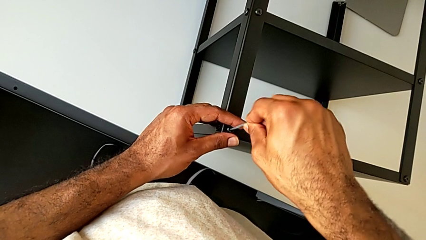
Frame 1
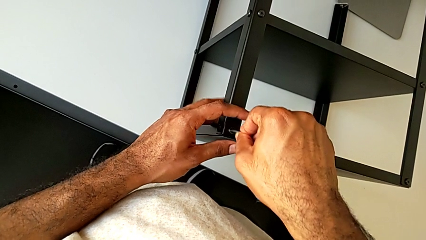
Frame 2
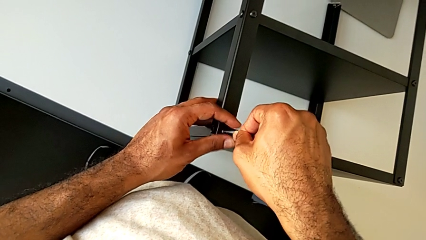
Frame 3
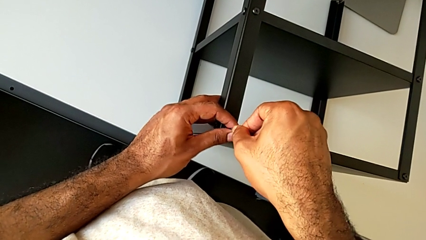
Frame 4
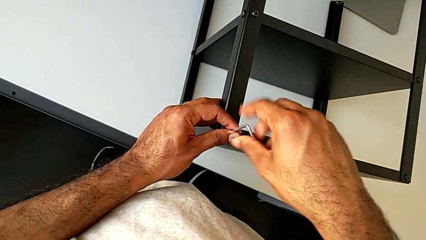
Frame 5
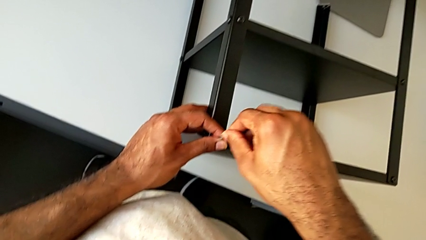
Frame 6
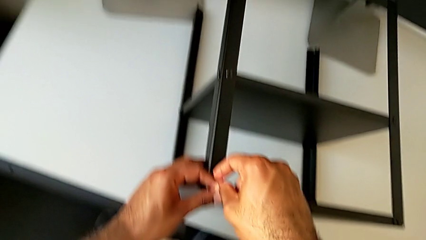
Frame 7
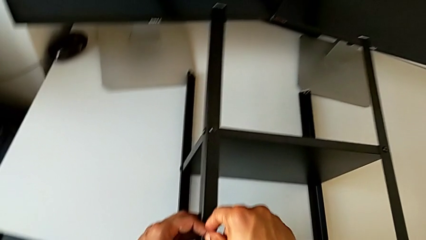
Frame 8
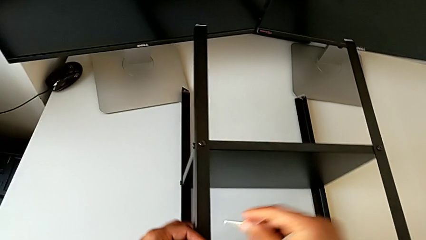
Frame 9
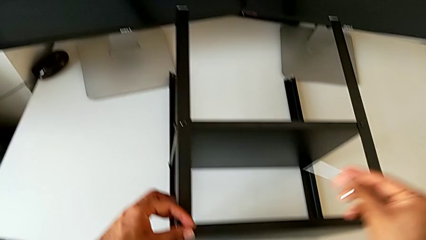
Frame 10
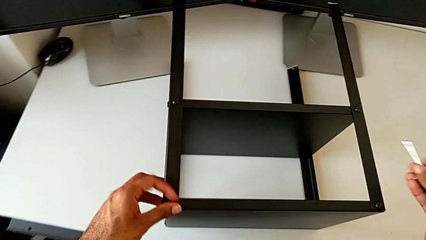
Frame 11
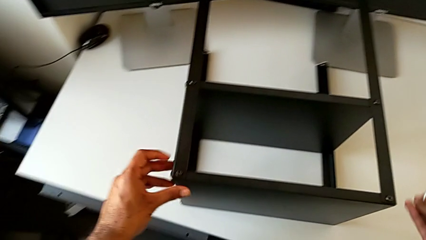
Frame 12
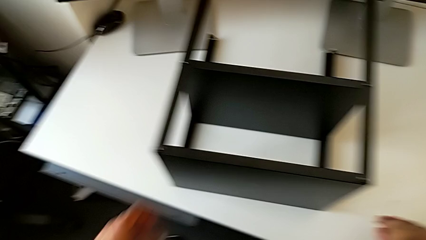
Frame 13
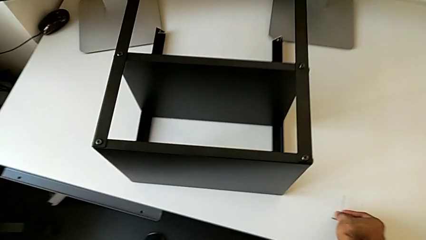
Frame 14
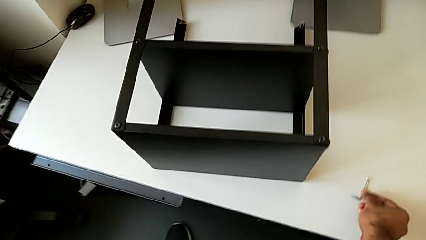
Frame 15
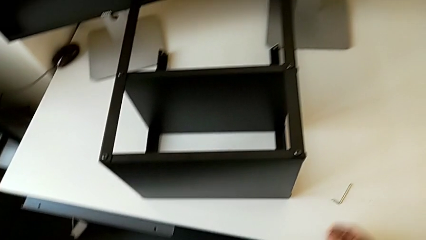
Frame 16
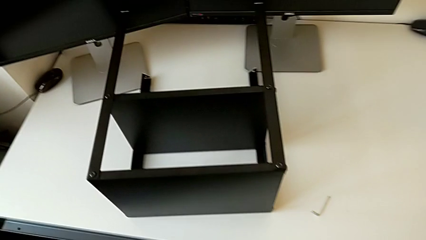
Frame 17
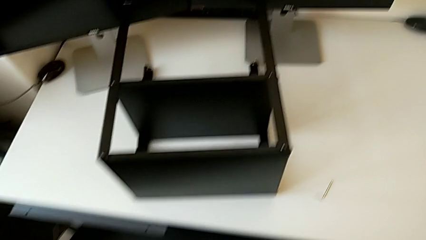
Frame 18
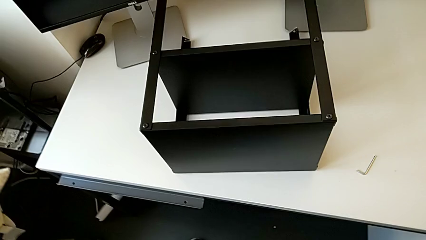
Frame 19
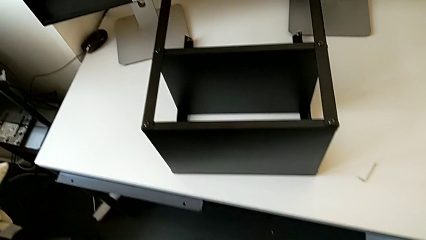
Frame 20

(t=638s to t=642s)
The camera wearer is screwing the legs of the nightstand to the top tray. They withdraw the Allen wrench and place it.
